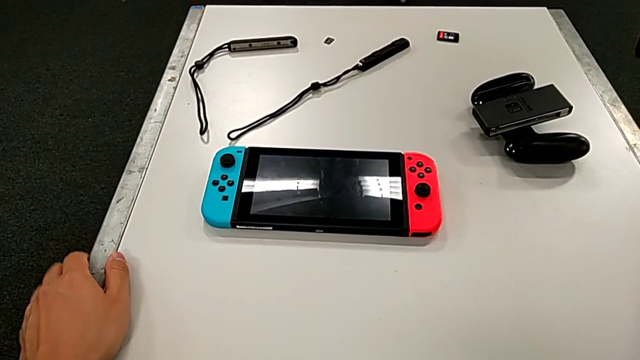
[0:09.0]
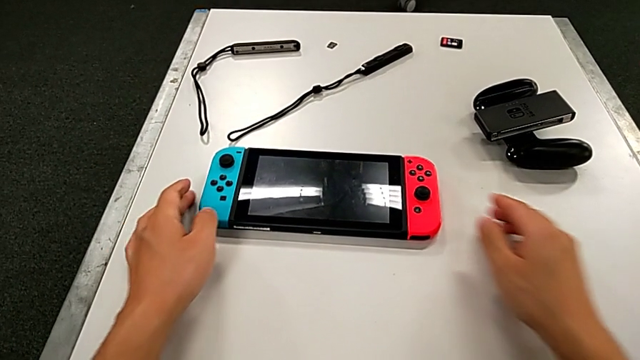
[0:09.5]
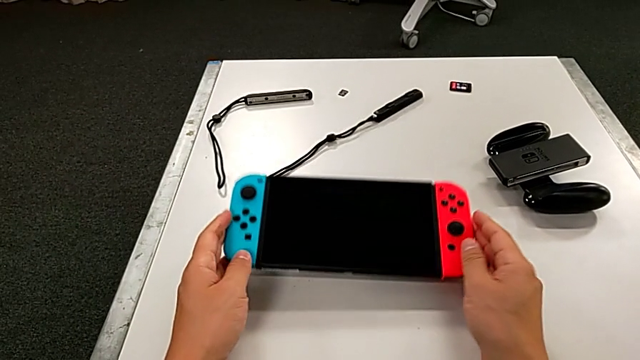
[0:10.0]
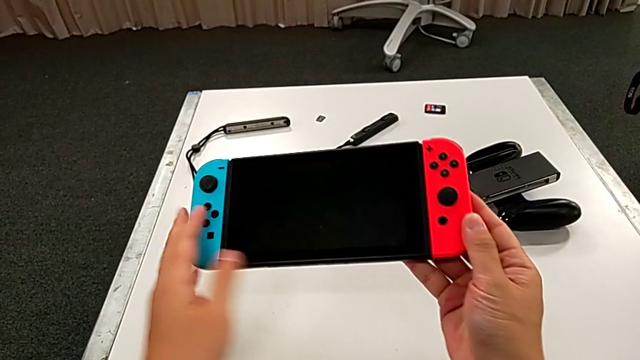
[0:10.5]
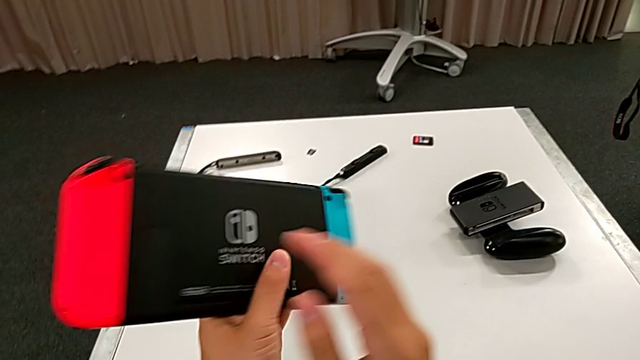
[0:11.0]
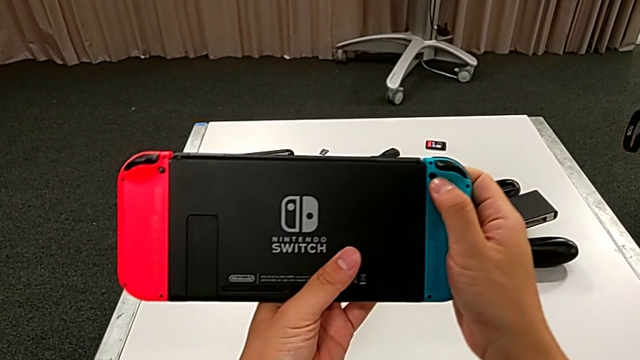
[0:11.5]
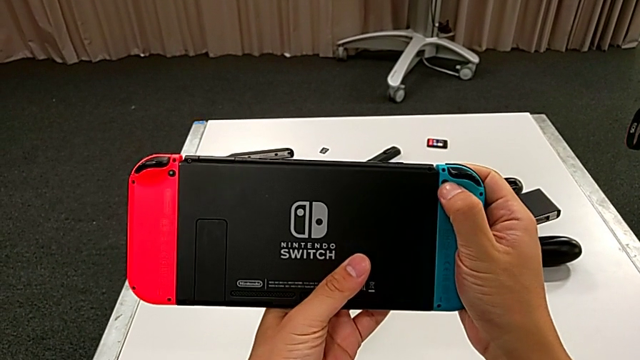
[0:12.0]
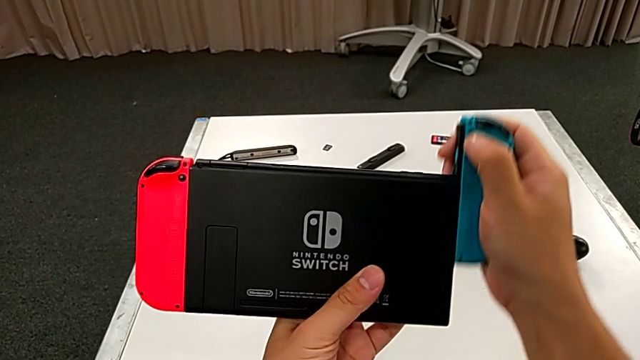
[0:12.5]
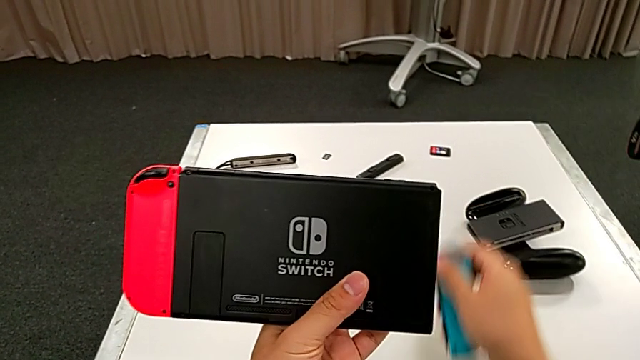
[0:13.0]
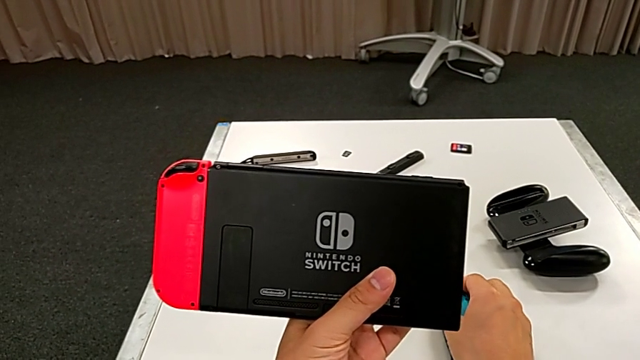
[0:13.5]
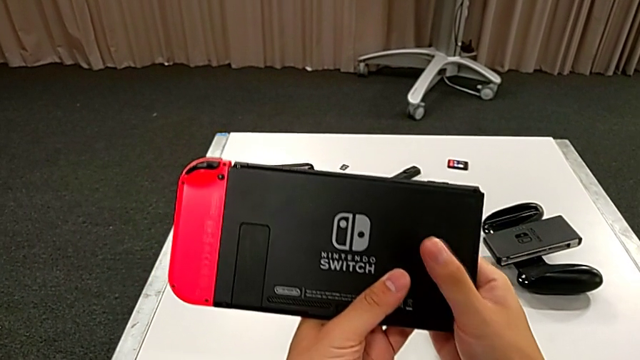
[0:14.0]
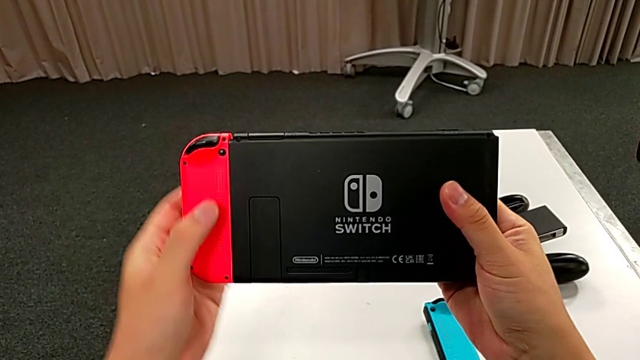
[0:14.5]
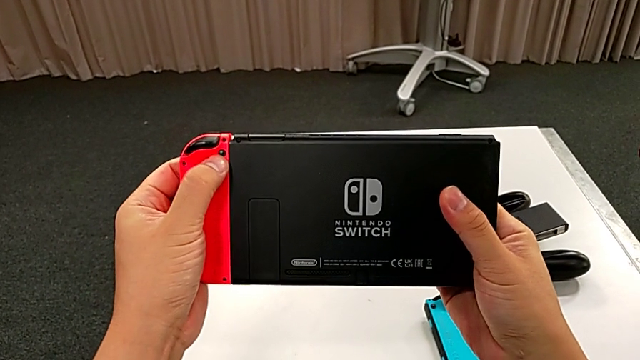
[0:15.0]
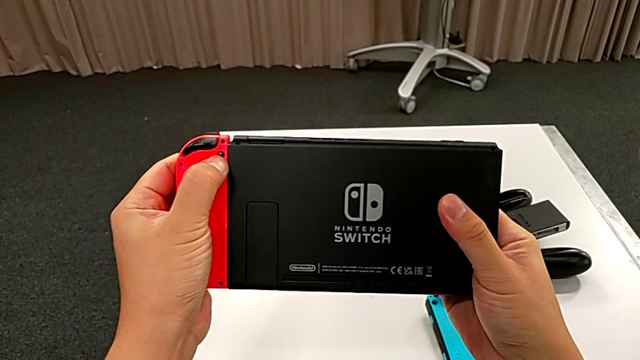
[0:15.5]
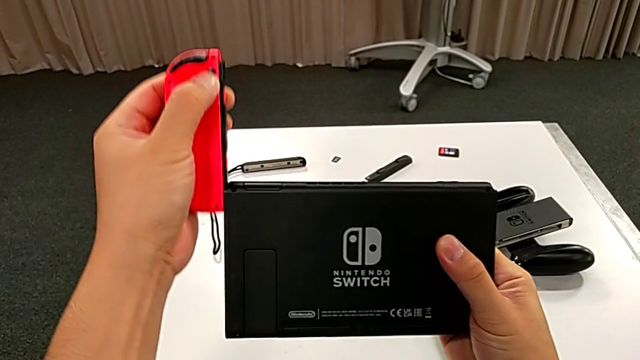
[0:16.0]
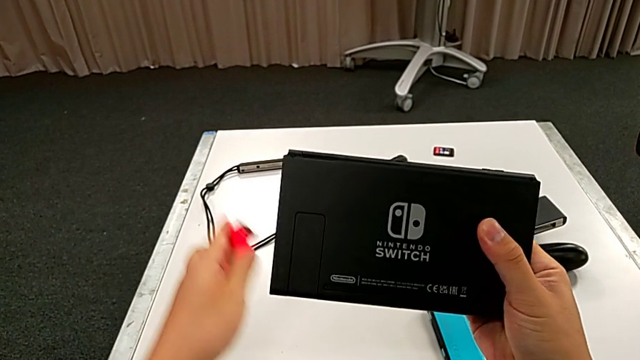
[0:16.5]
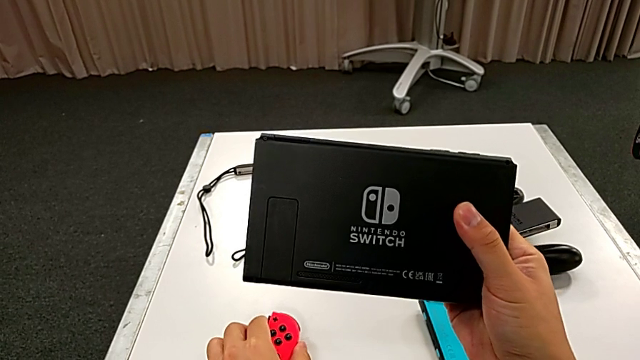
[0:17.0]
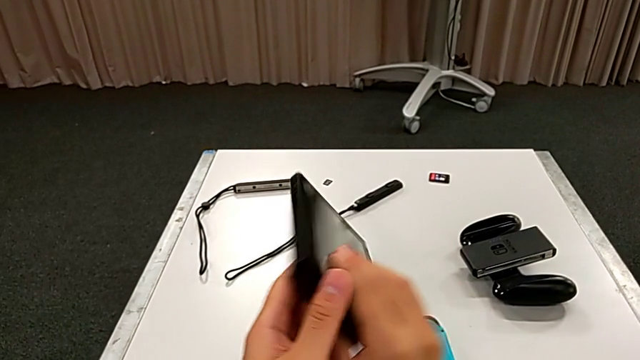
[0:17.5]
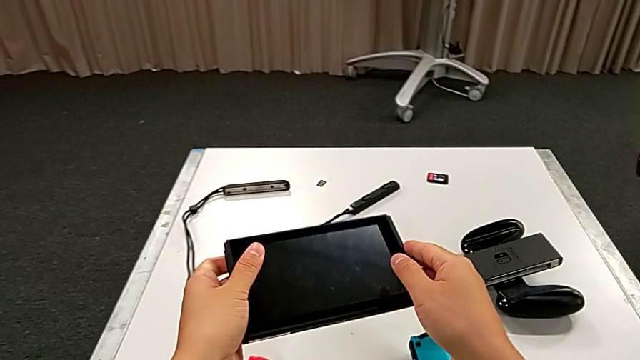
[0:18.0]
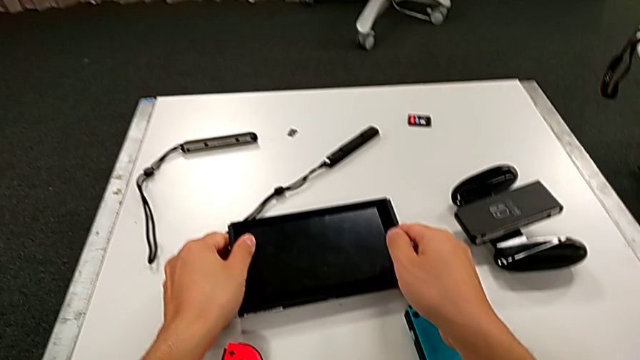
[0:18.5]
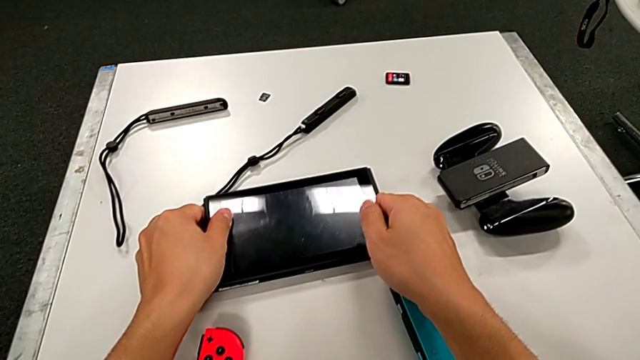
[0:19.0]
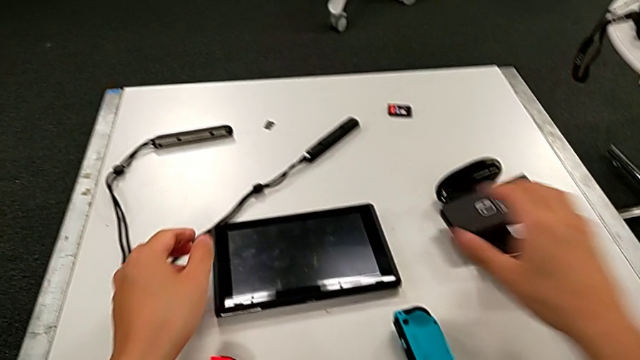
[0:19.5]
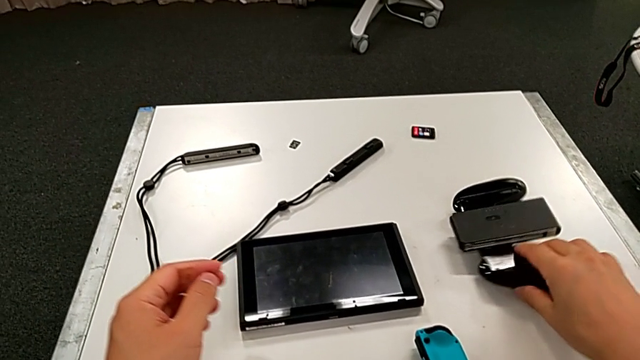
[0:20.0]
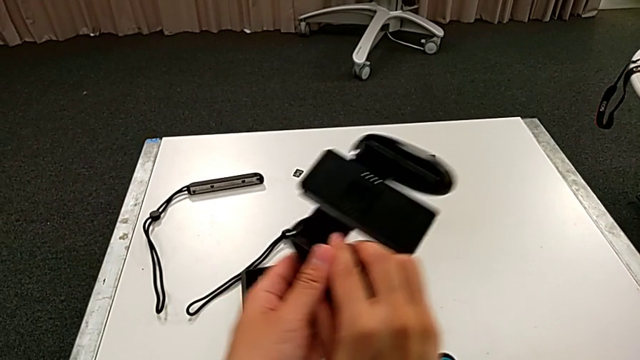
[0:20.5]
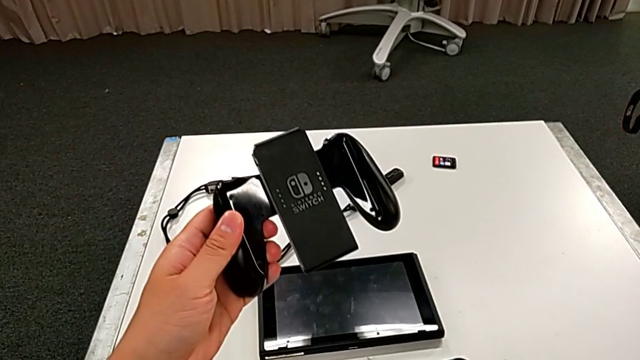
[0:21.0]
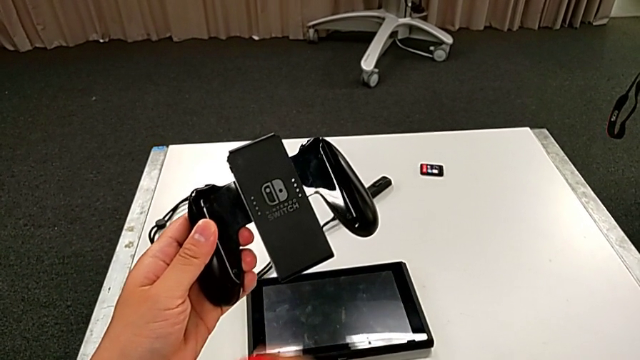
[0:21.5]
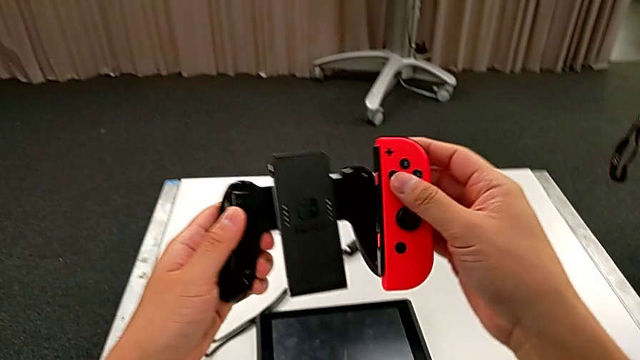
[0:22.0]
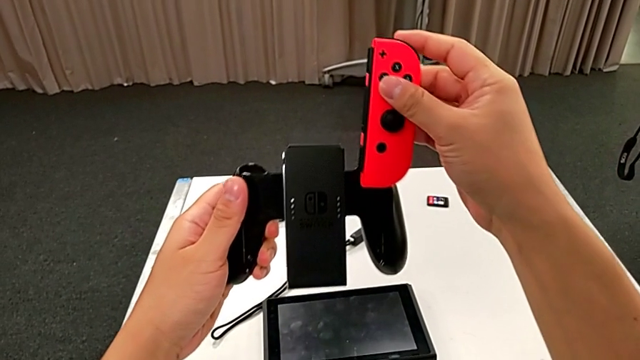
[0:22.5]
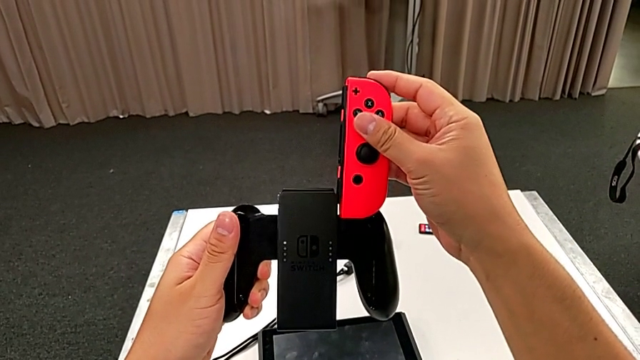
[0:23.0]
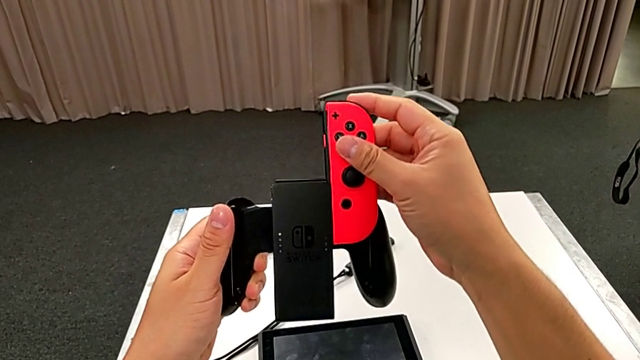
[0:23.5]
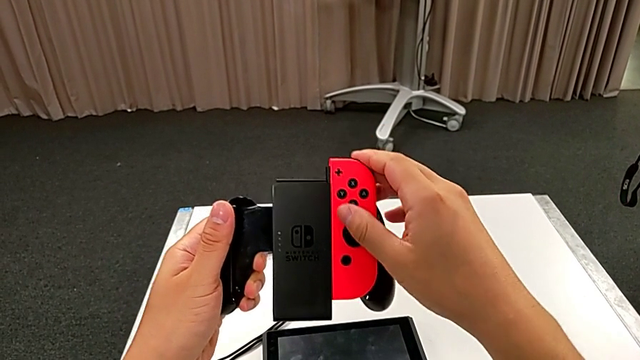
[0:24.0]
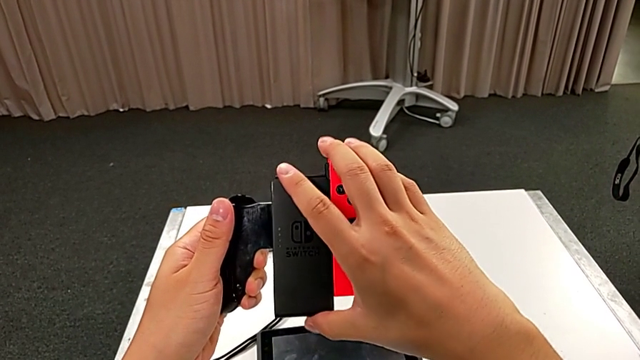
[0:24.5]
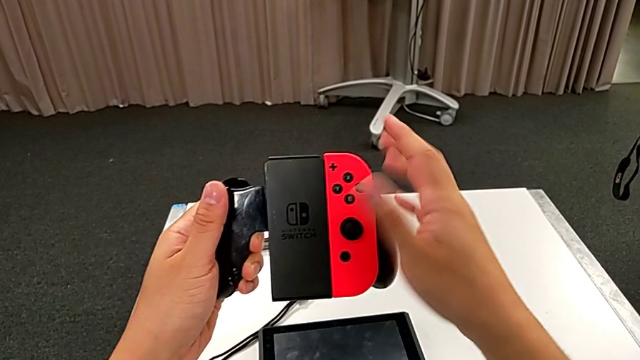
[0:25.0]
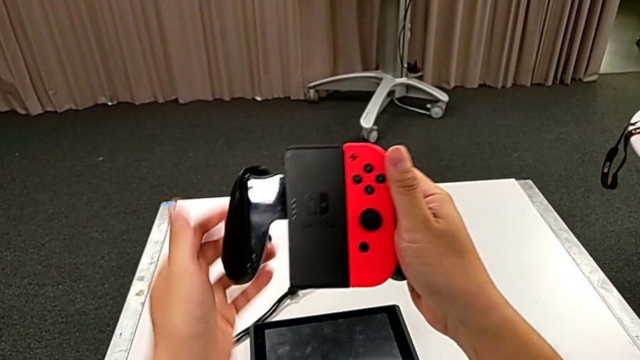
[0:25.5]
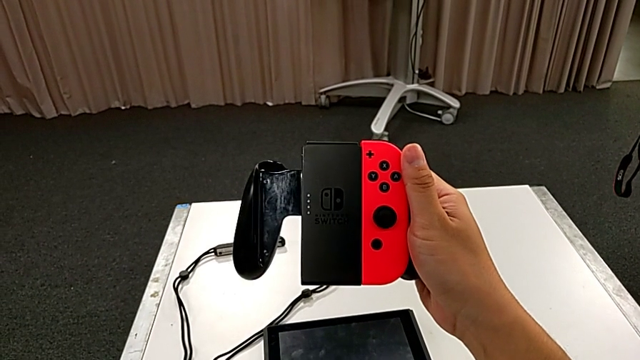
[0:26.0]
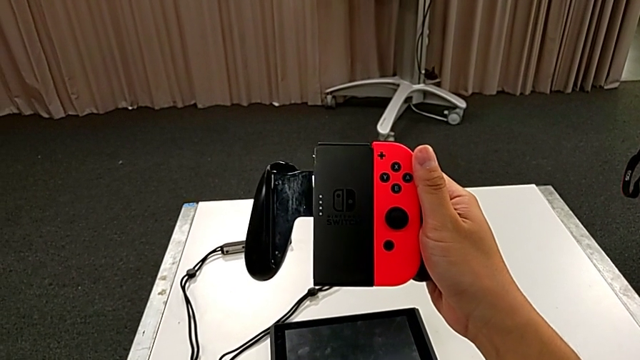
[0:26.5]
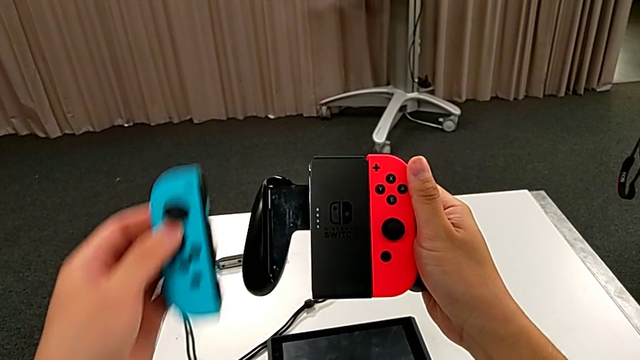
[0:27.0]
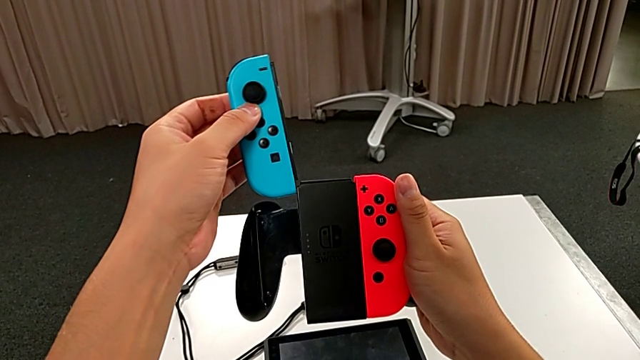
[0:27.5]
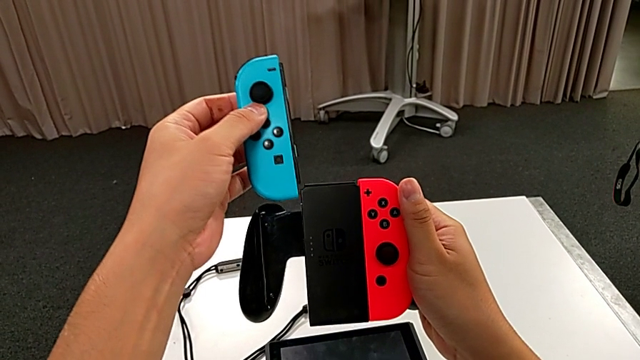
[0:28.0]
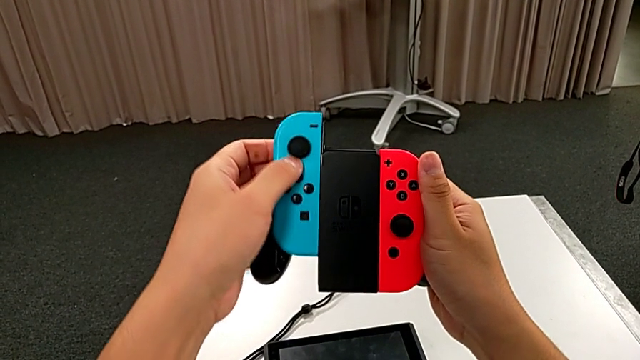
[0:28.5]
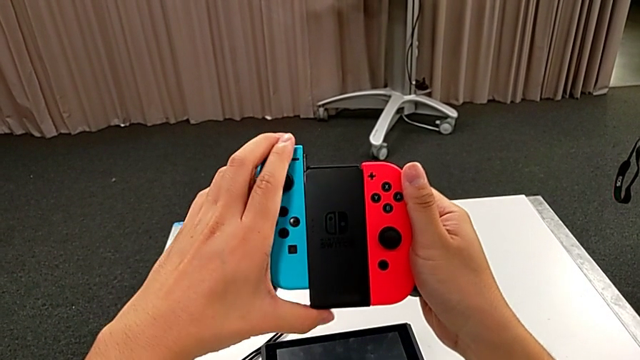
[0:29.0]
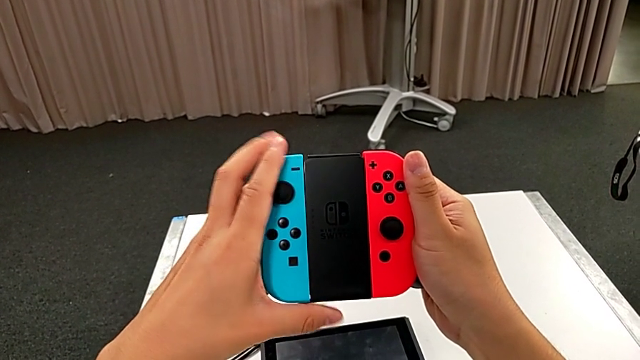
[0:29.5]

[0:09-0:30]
The camera wearer changes the handheld mode for the Joy-Con comfort grip. They grab the Nintendo Switch, rotate it, place the blue Joy-Con controller, press the red Joy-Con controller, disassemble it, place it, rotate the Nintendo Switch, place it, grab the comfort grip, lift it, lift the red Joy-Con controller, align it, assemble it, lift the blue Joy-Con controller, align it and assemble it.
